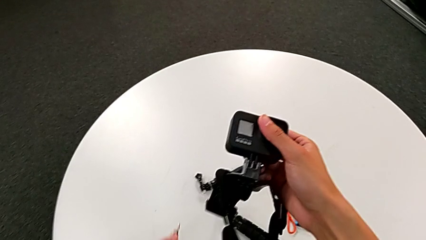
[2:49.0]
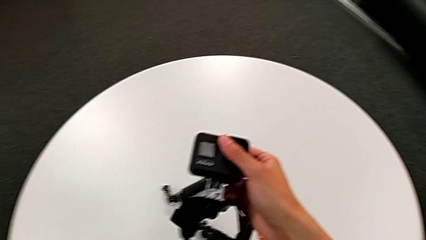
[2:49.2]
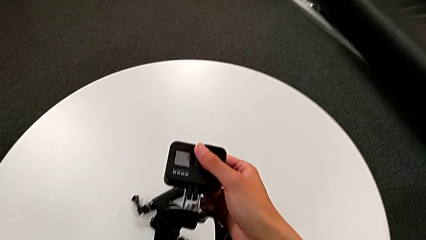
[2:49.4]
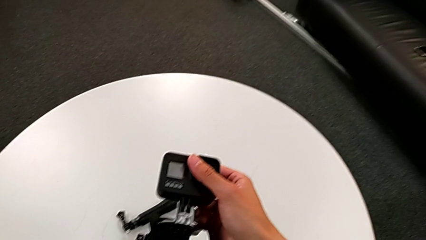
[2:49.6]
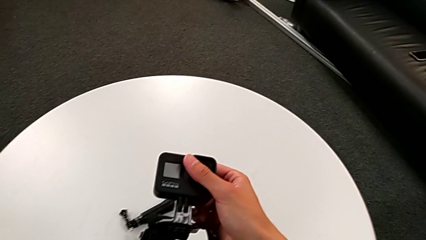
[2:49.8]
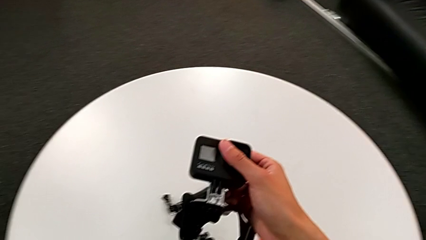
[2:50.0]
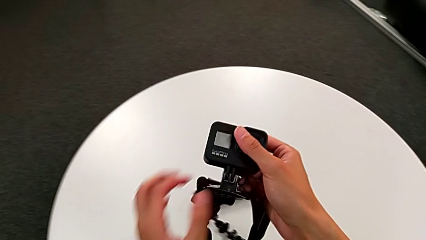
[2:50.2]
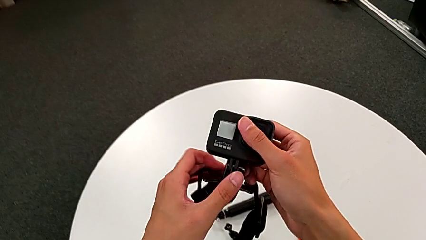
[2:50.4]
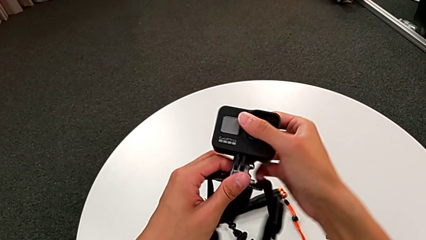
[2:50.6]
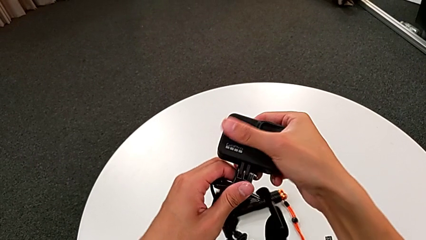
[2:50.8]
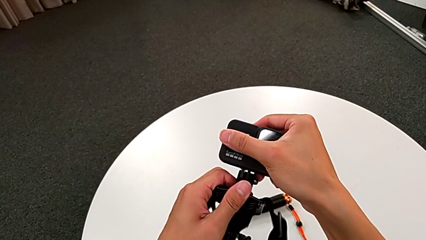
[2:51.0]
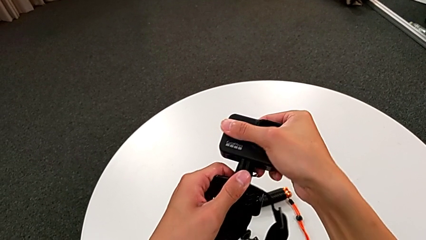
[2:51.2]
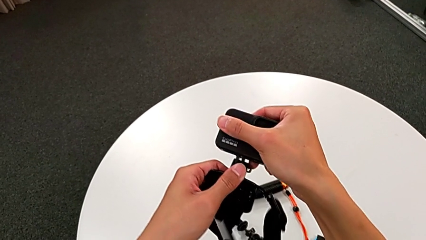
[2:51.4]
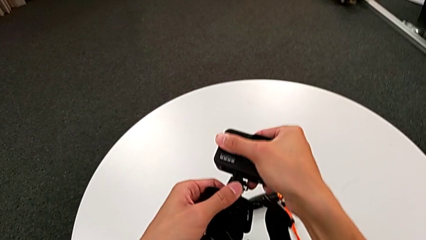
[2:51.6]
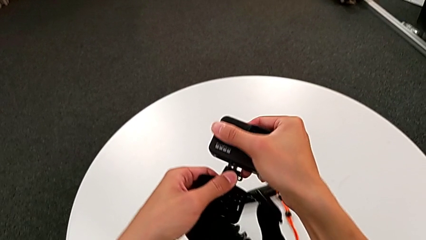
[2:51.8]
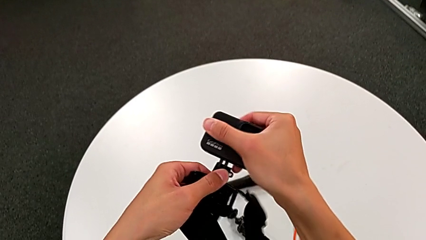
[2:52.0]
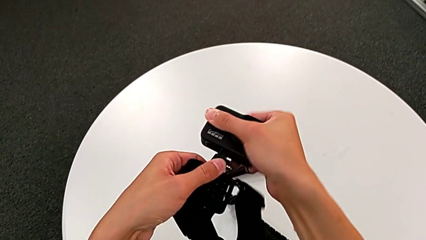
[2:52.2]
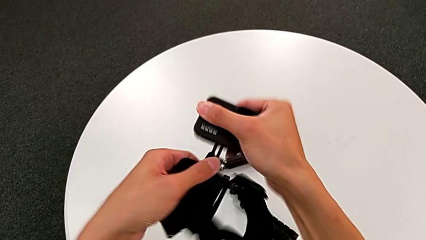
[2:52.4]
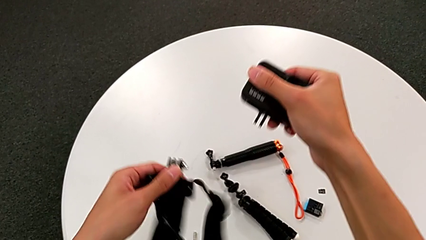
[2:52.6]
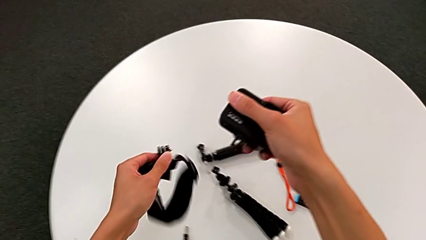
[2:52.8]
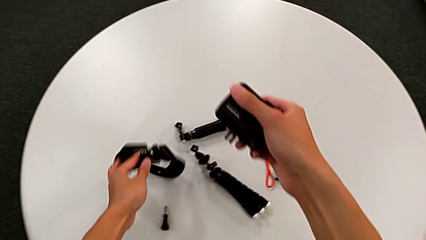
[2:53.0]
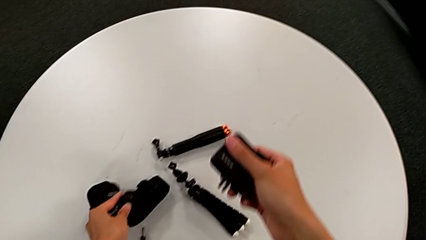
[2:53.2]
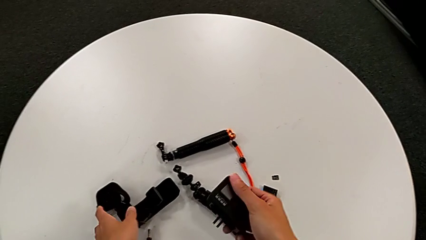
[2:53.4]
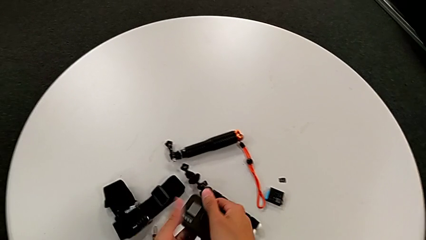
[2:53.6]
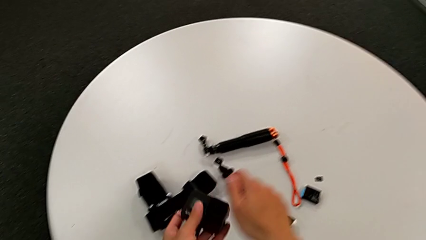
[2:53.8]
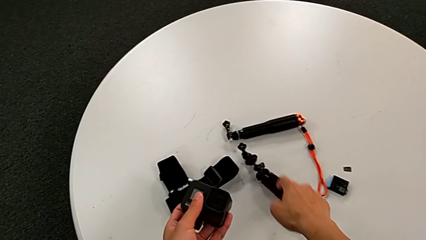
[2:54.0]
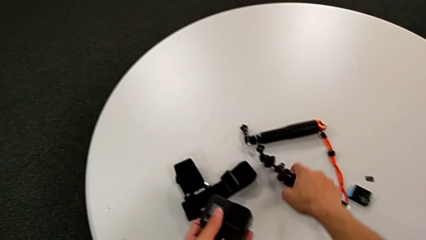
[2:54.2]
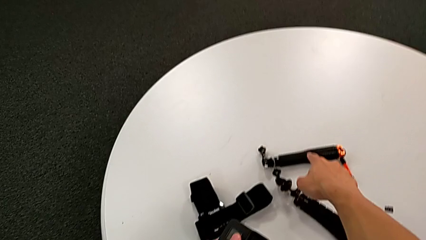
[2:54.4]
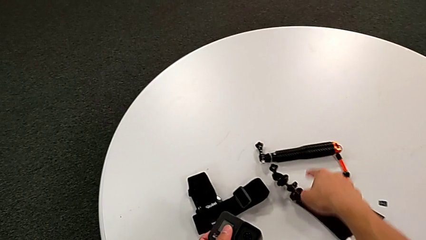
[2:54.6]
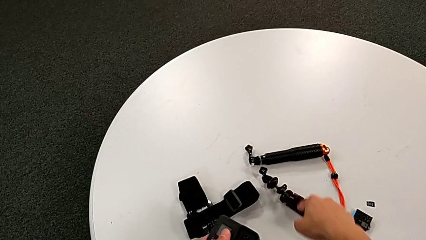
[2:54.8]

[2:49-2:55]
The camera wearer is disassembling the GoPro from the strap. They withdraw the right screw, withdraw the black GoPro and place the black strap.

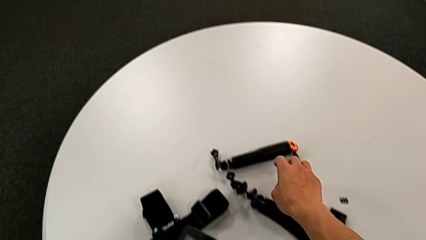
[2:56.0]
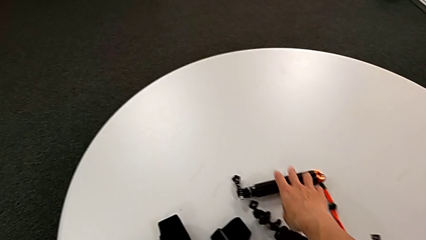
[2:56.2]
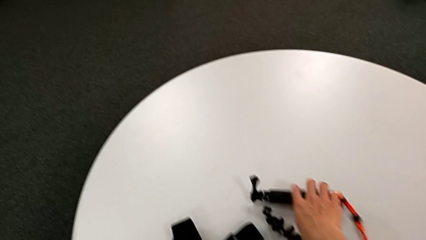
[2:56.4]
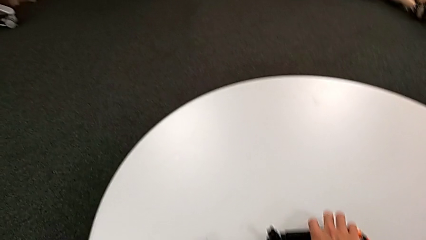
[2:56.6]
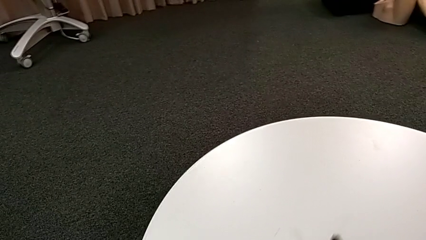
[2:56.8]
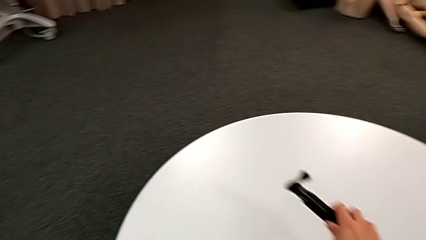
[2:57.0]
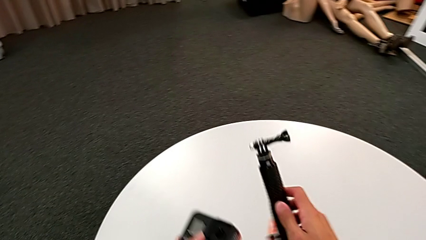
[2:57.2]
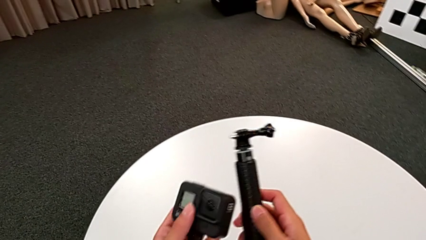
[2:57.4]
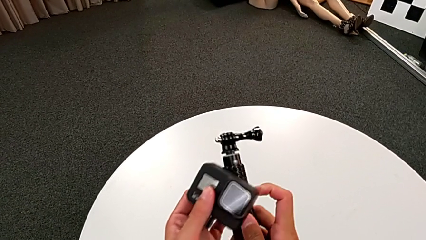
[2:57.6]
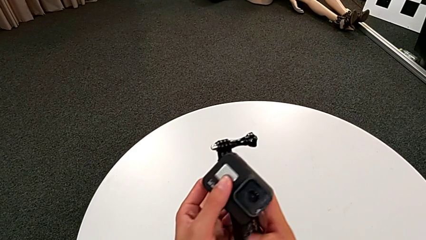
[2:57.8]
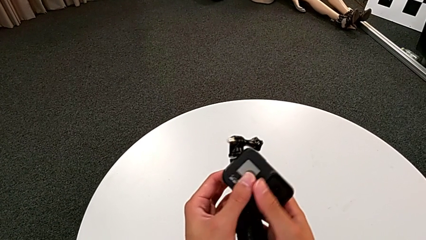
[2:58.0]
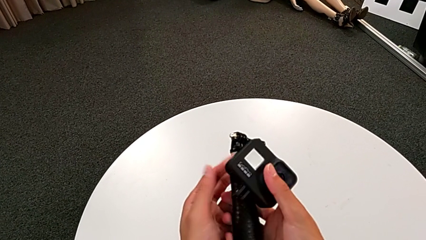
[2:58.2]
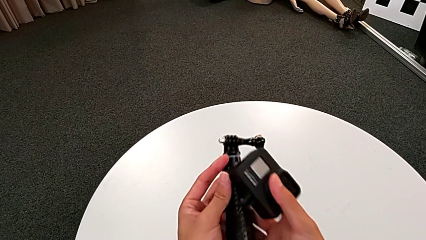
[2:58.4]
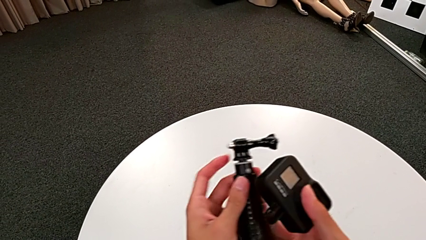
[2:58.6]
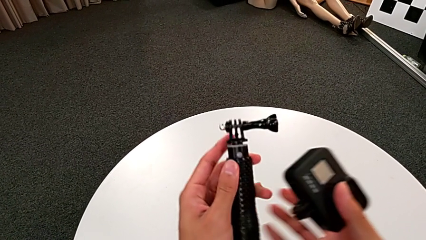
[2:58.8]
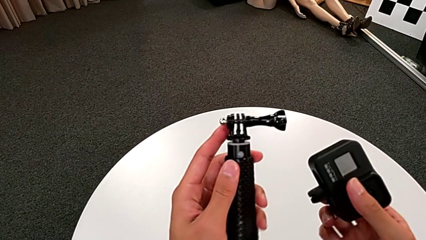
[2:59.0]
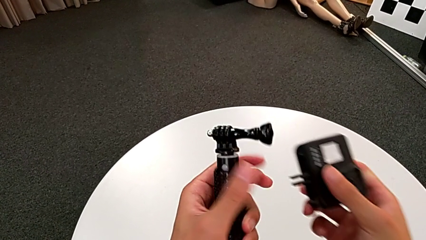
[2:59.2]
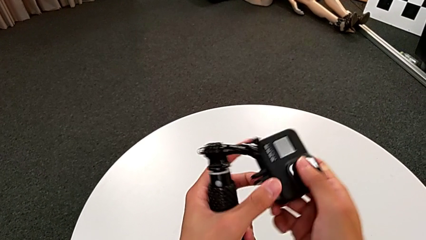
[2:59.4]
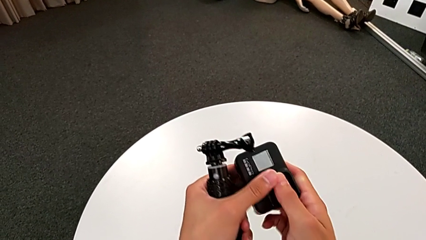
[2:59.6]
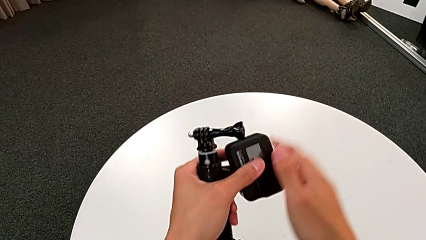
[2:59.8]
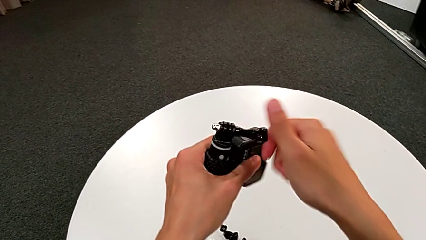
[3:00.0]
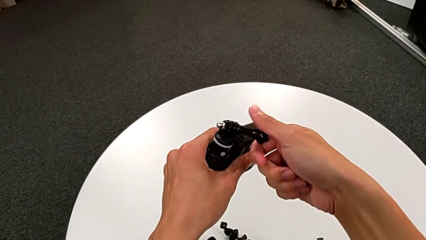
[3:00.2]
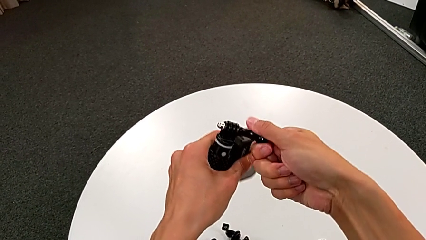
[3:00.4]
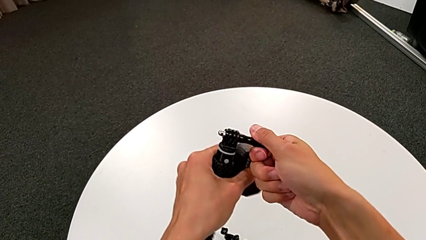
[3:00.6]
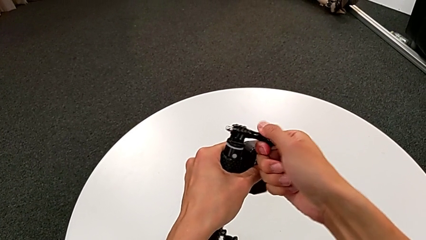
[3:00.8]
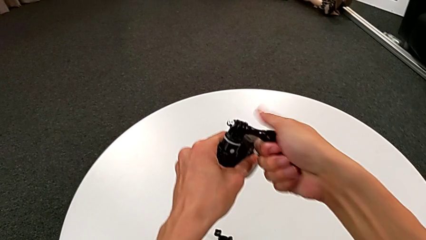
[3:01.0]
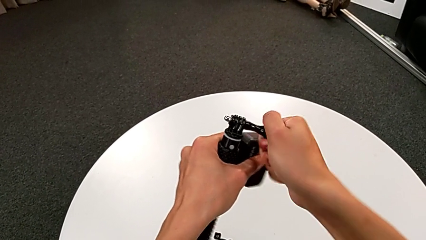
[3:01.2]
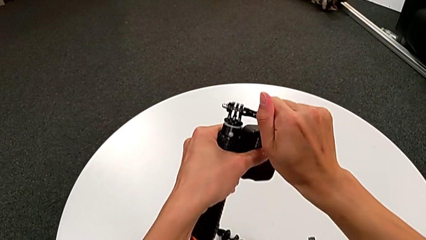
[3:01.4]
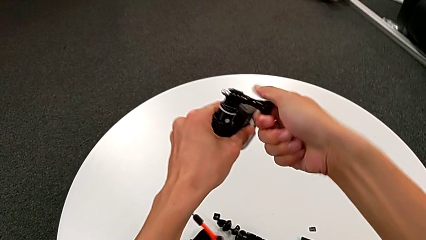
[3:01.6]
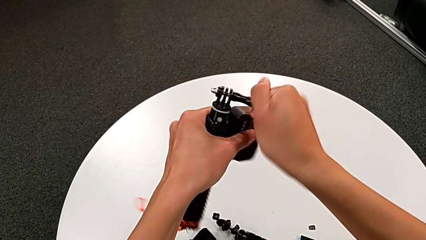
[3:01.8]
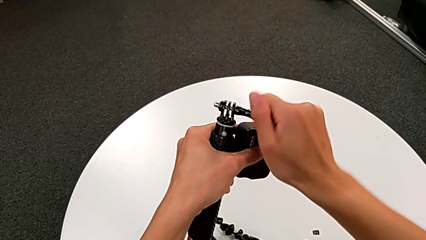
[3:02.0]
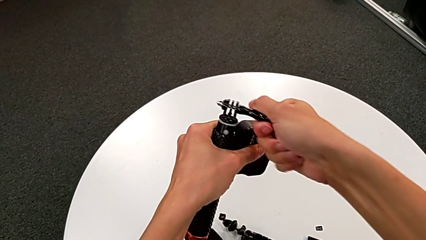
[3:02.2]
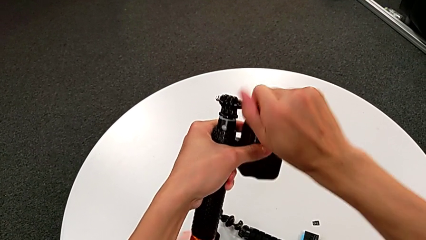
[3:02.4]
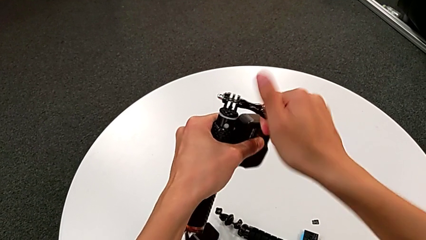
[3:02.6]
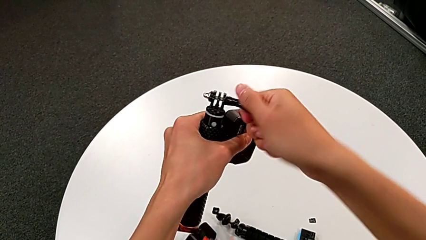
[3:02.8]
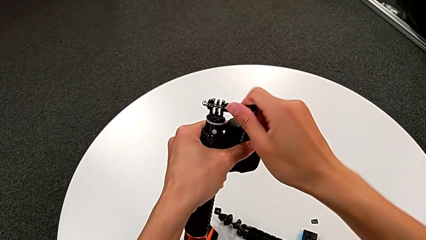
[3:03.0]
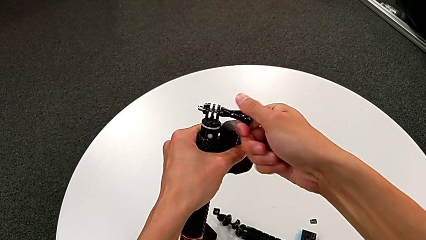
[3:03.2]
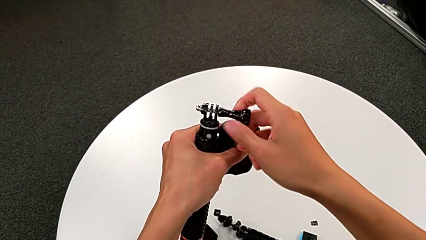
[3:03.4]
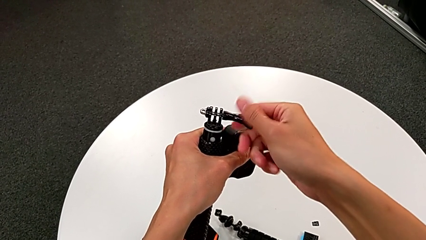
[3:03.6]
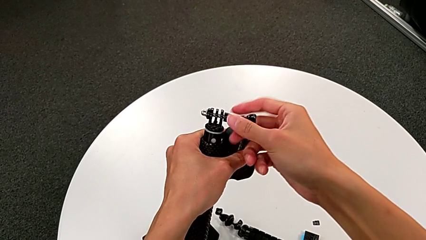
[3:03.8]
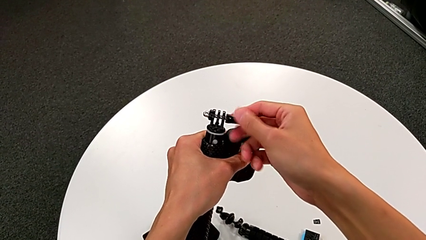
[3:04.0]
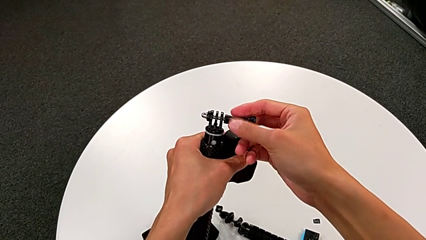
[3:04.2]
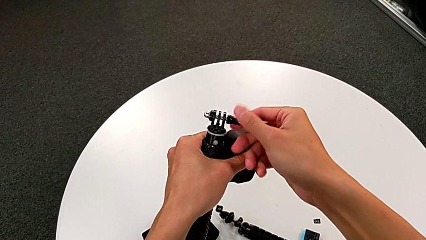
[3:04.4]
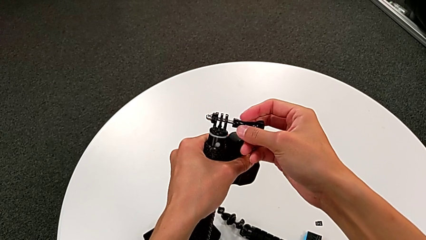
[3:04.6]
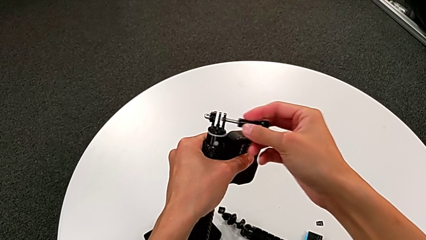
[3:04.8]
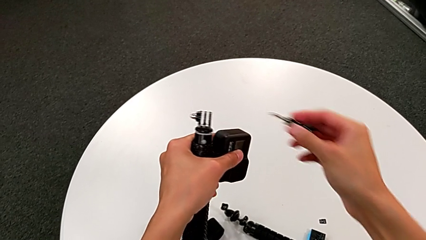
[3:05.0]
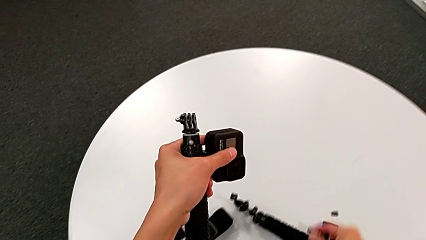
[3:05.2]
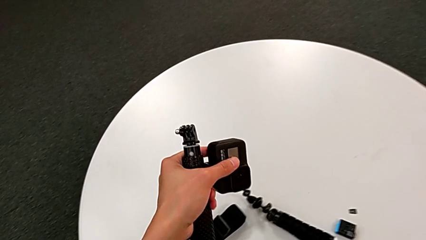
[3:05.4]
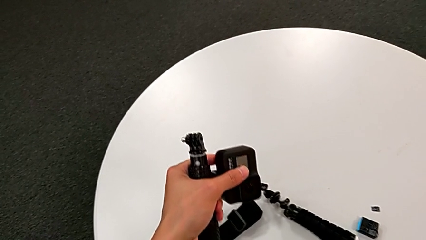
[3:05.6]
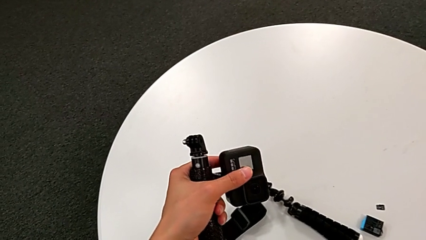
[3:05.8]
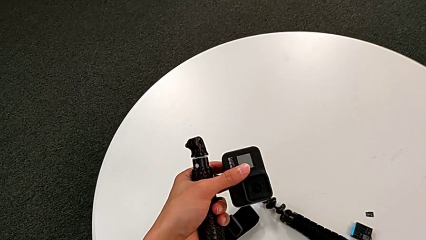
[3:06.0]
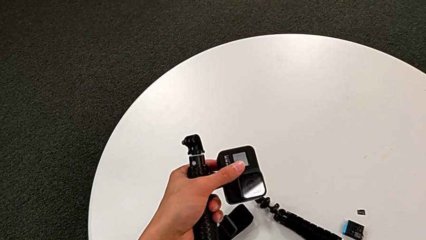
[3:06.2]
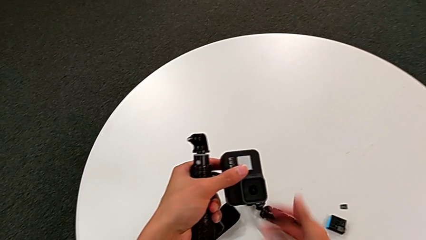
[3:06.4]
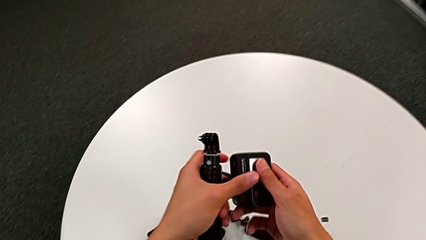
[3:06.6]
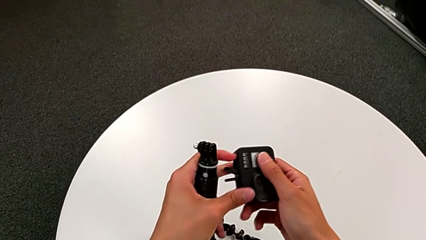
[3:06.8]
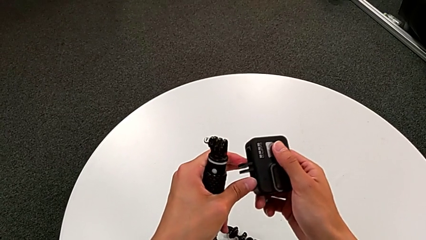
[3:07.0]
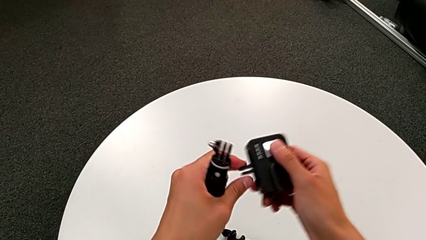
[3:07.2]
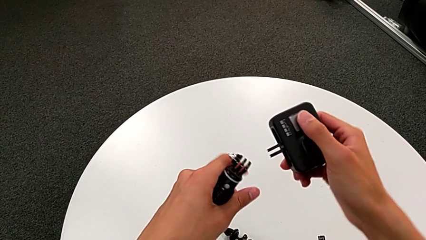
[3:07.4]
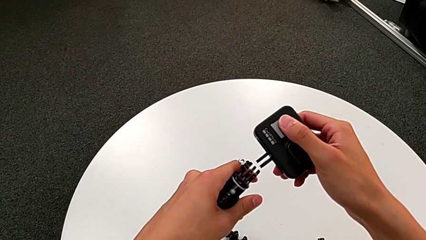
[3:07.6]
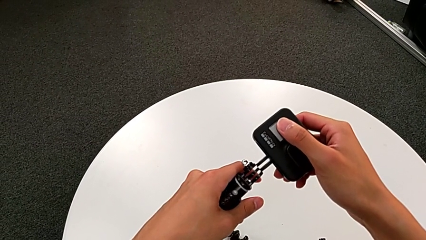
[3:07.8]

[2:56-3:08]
The camera wearer is changing the GoPro strap to handheld mode. They grab the black handheld grip, unscrew the right screw, withdraw it and place it.
